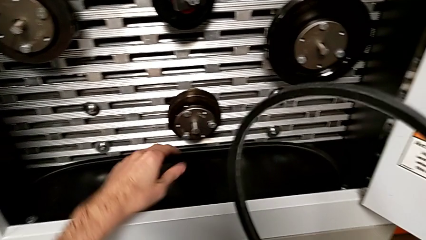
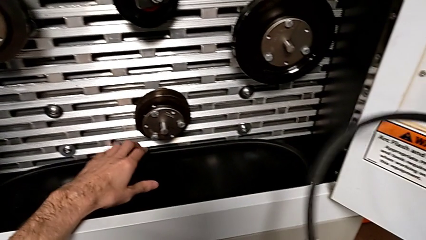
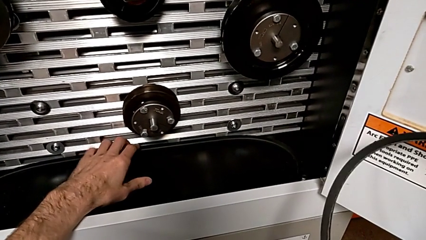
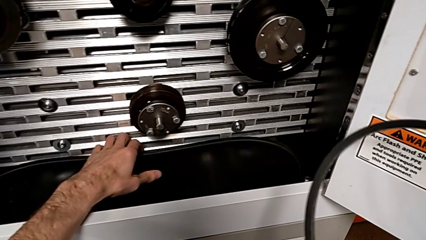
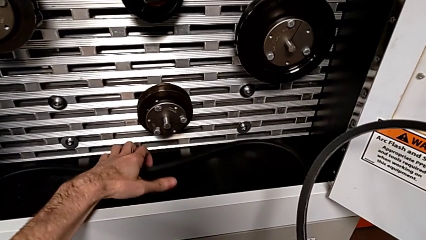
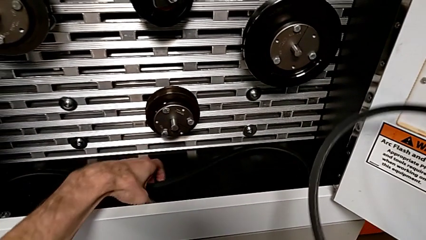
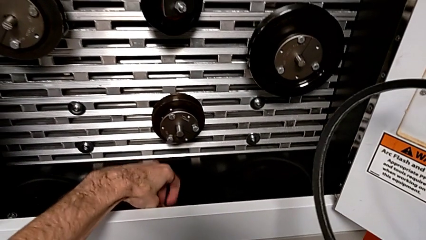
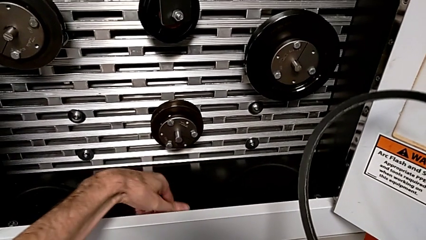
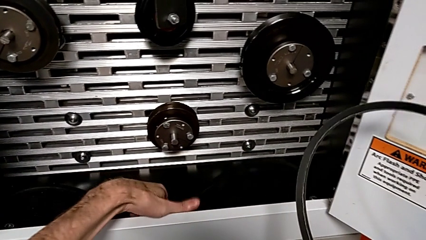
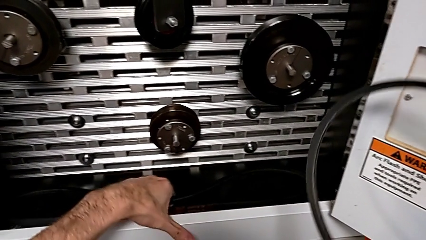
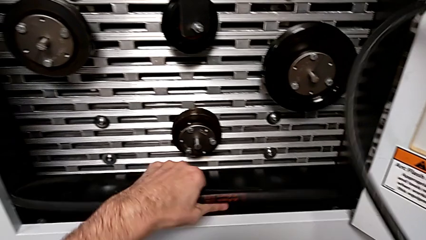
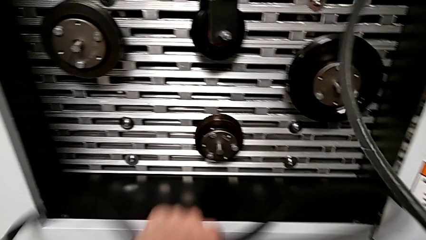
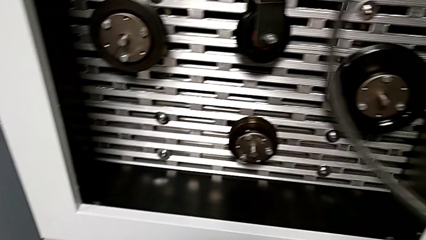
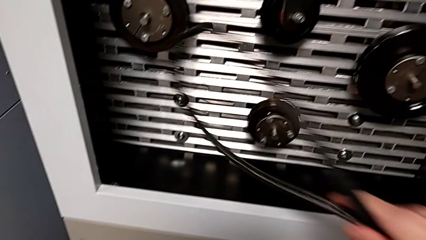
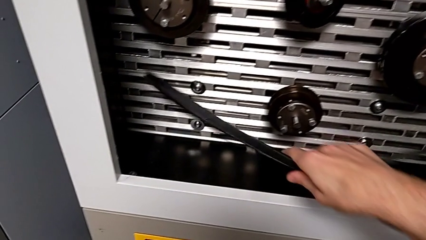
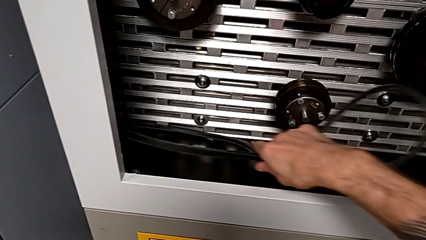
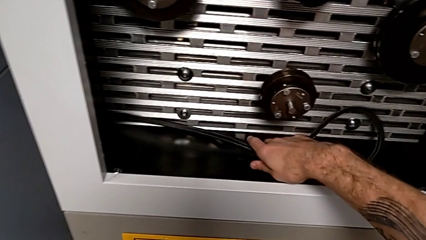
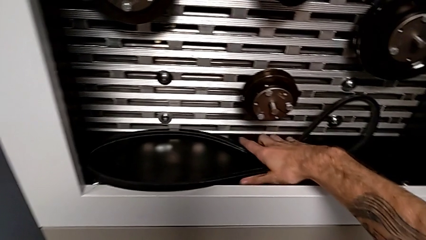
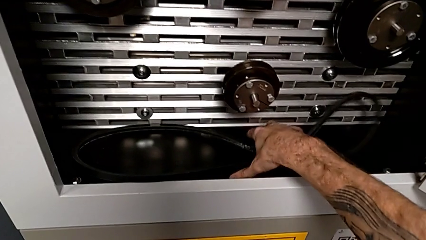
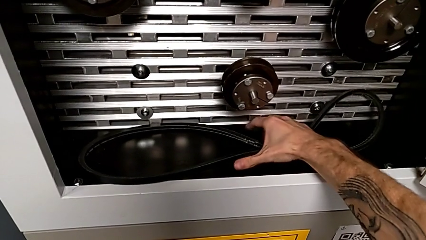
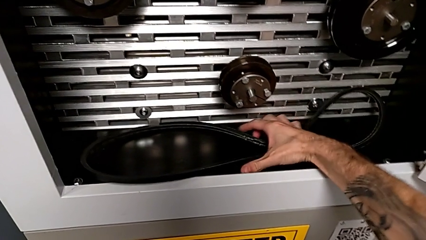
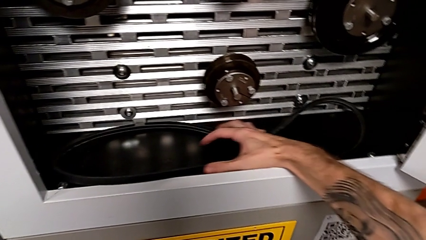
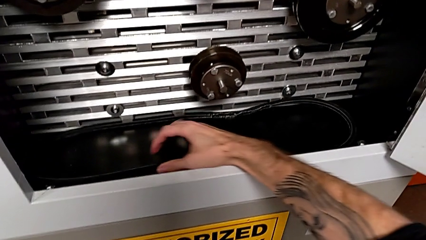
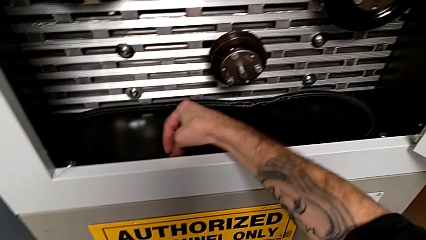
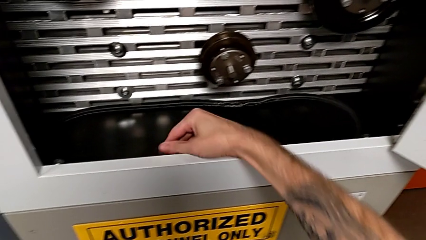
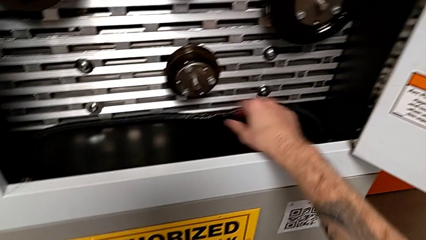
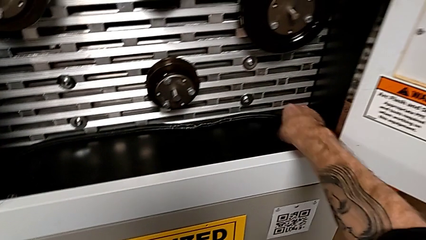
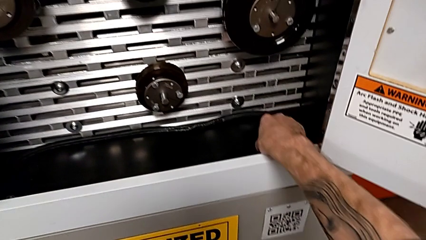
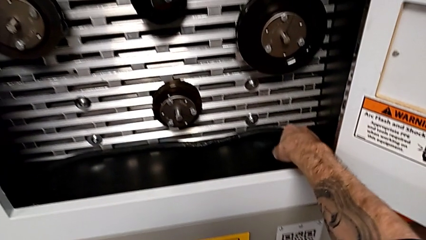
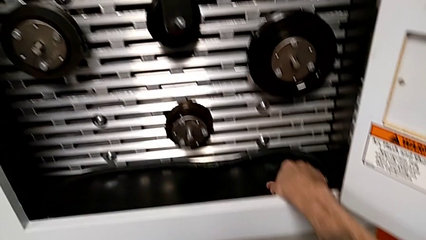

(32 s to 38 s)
The camera wearer discards the damaged belt. They grab the new belt, lift it and place the old belt.

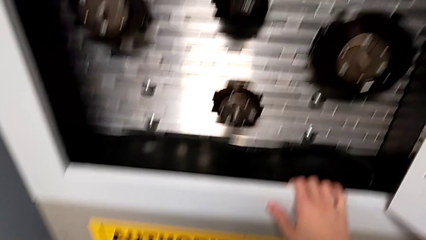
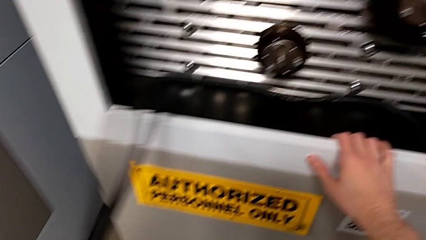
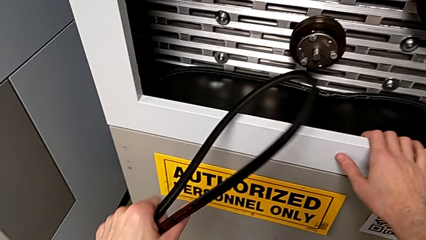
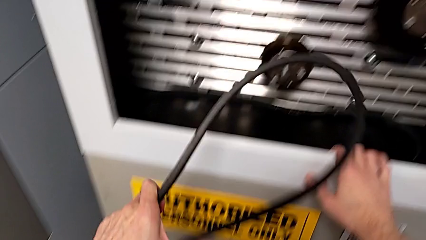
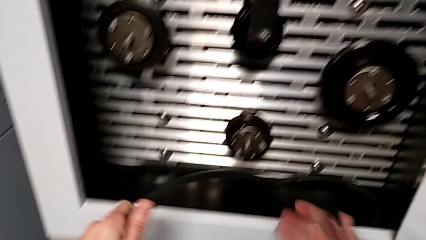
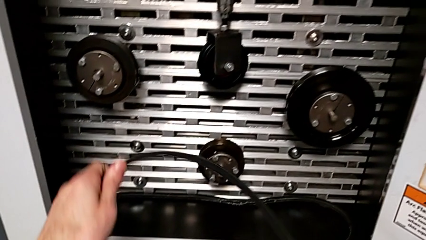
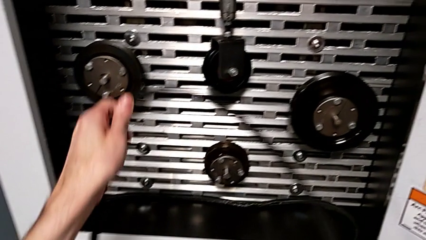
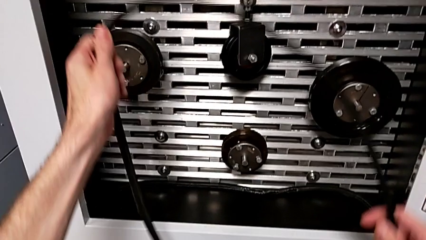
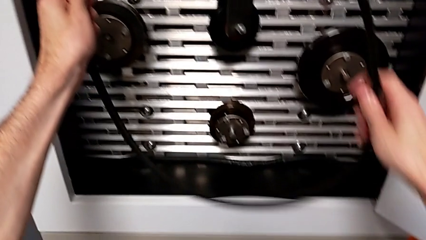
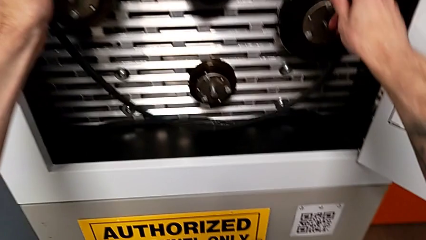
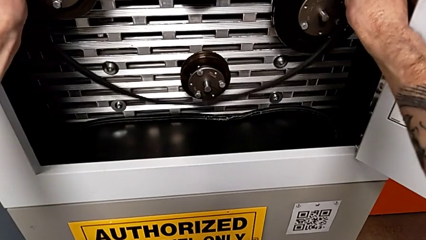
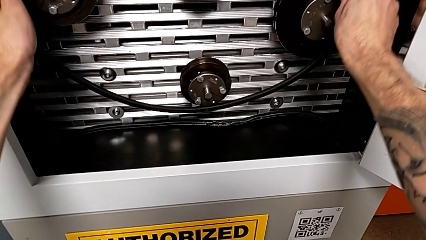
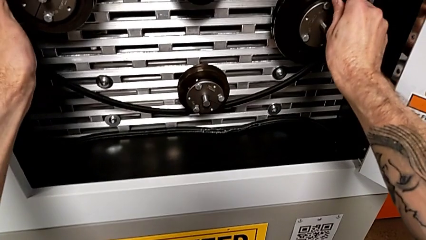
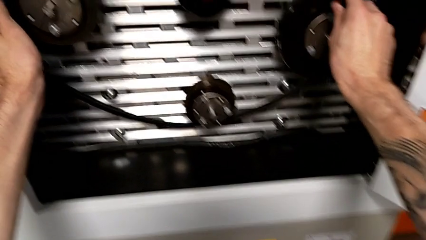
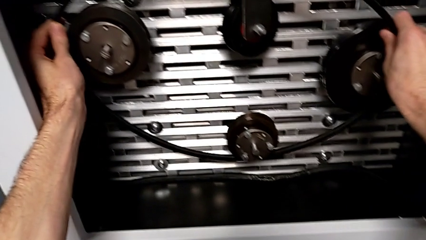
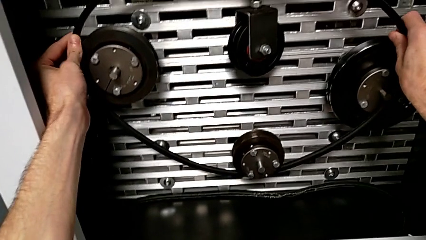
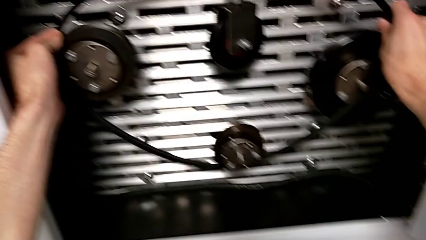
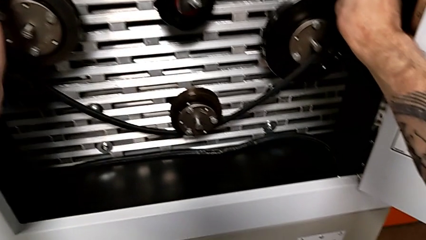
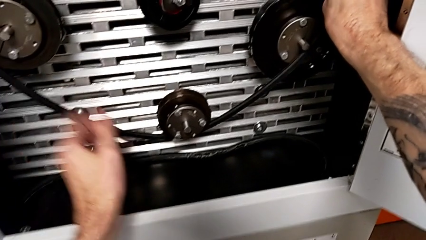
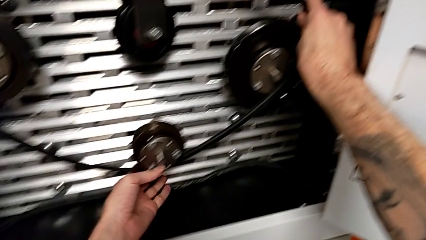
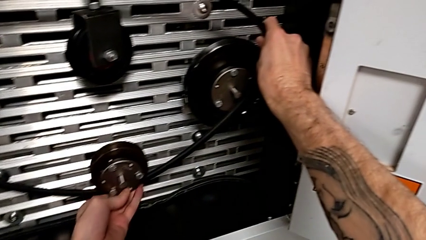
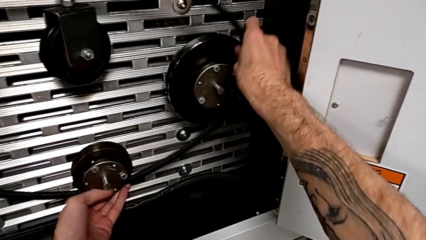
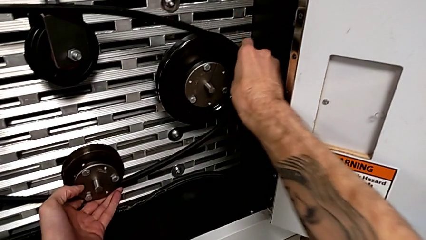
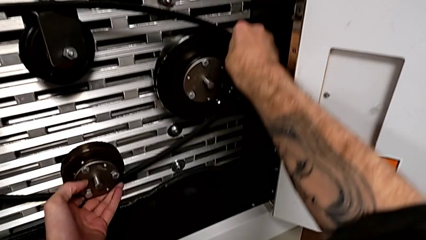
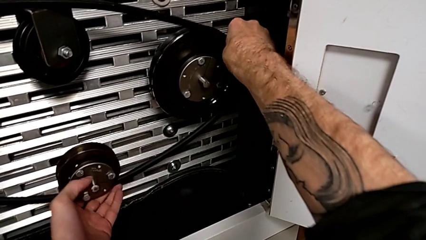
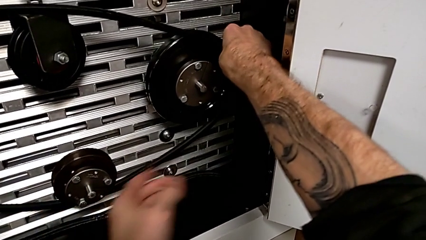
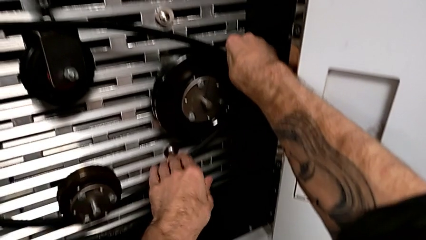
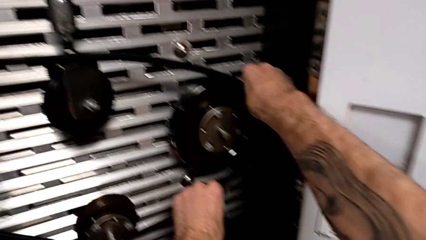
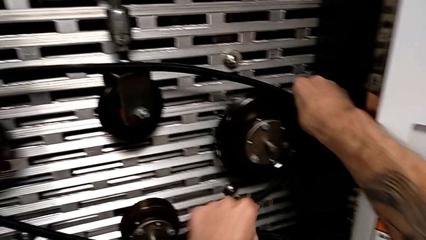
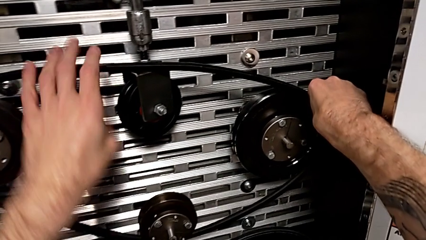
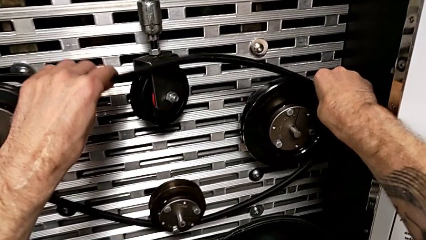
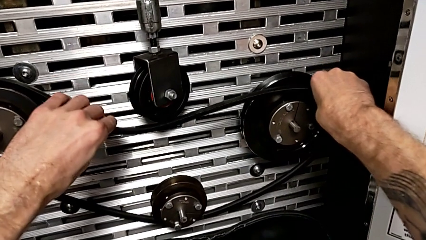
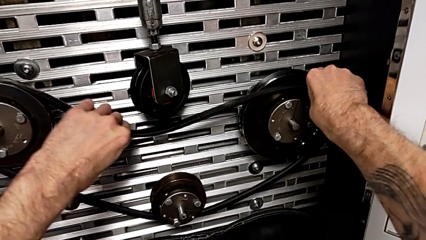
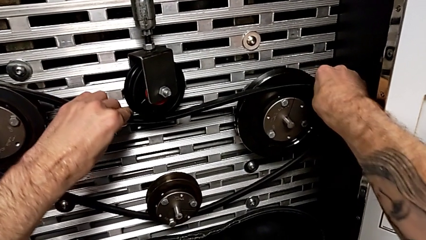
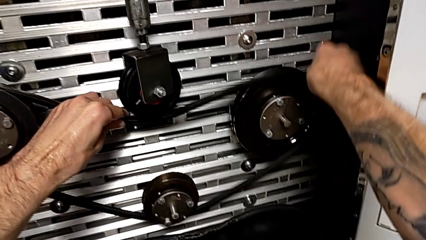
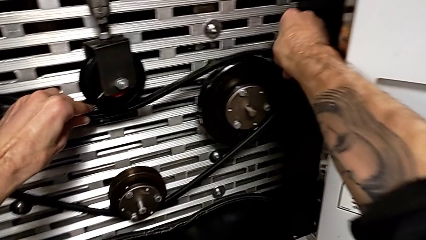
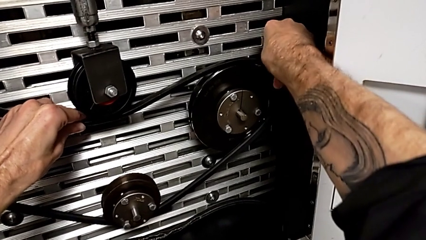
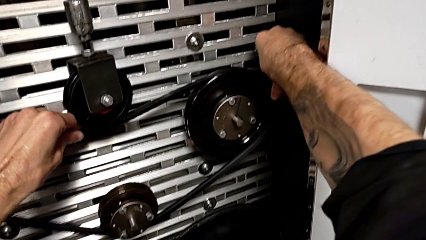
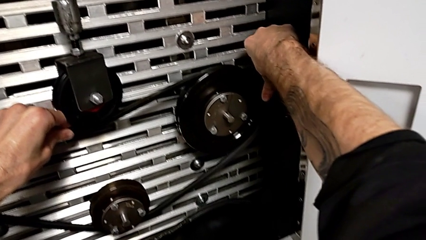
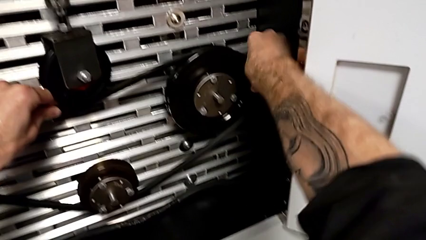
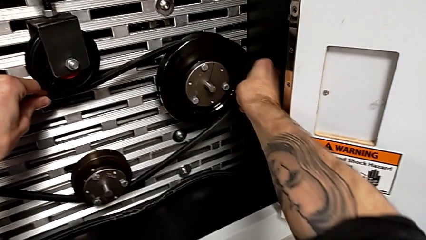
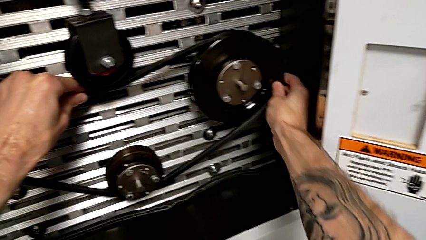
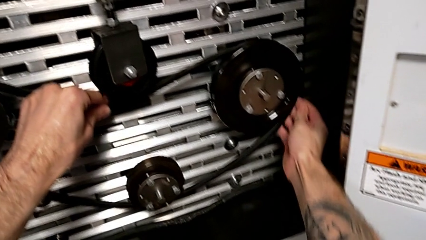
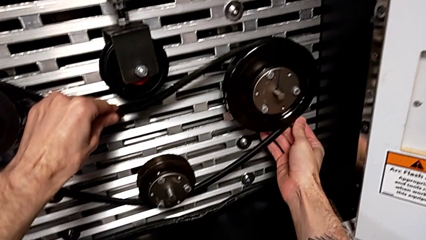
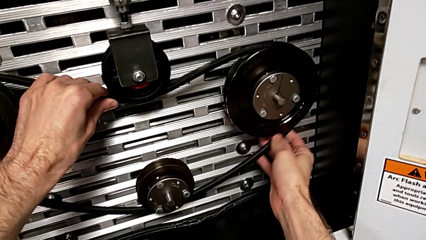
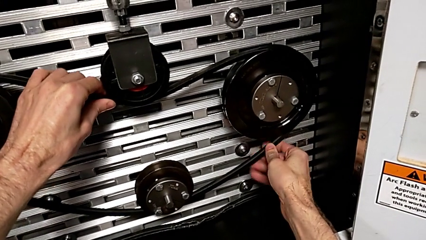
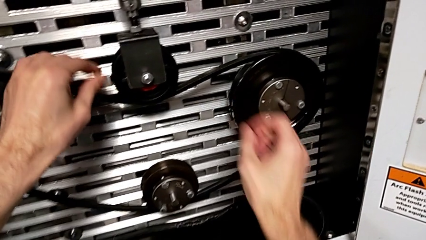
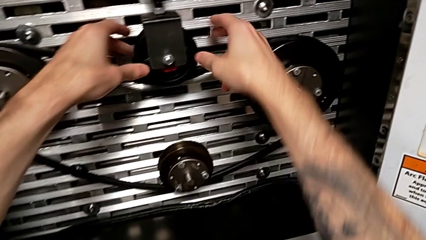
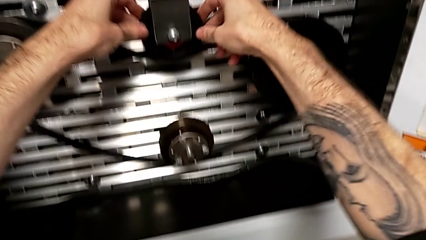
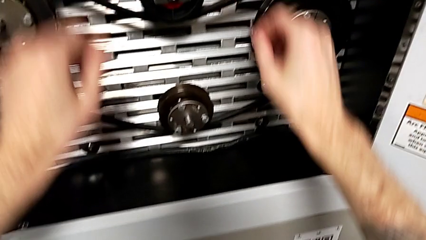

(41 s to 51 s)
The camera wearer installs a new belt. They lift the belt and assemble the new belt.

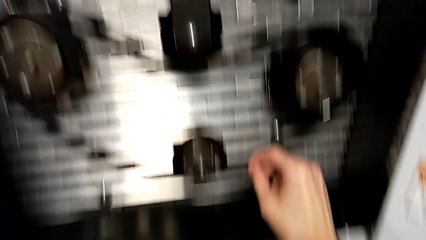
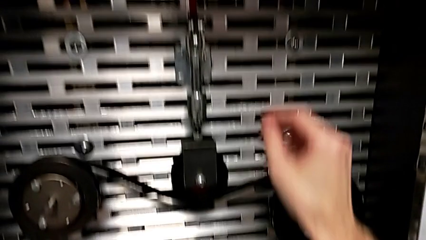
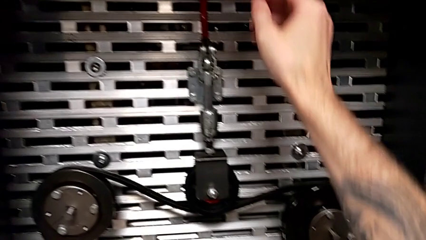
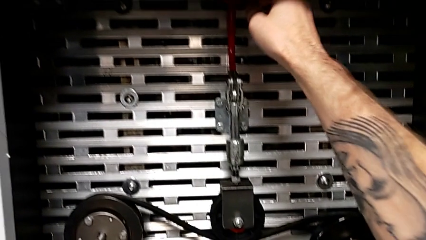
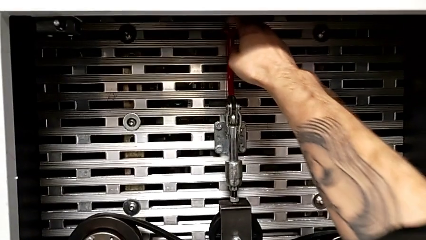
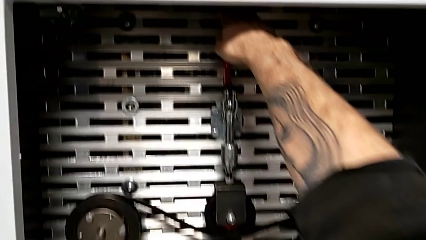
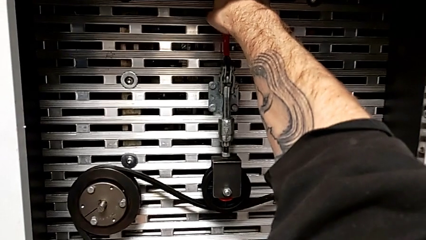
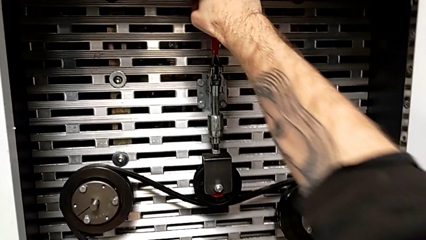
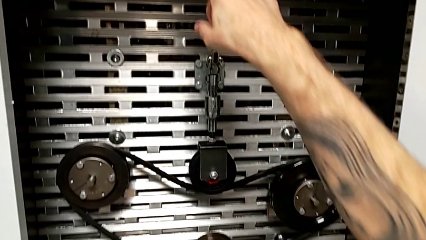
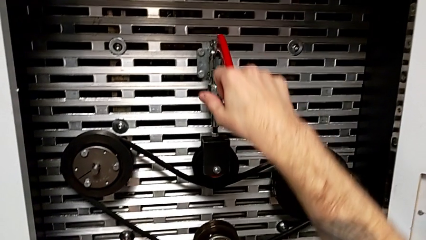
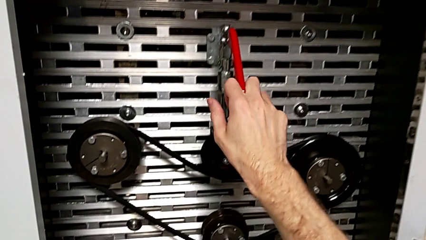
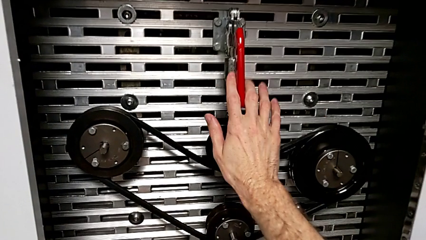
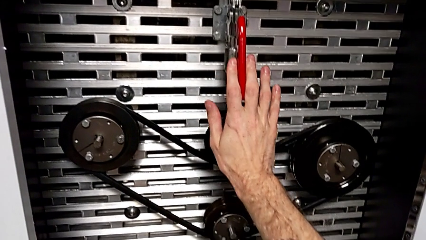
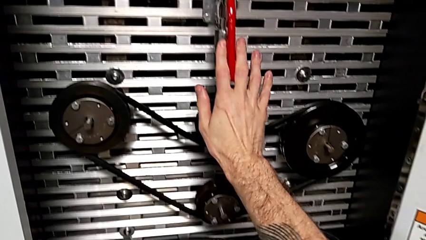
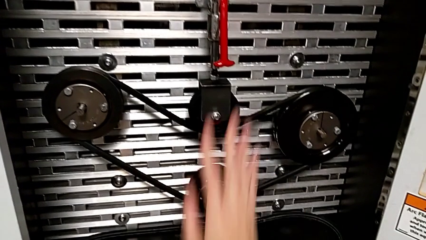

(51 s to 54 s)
The camera wearer pulls down the red lever. They grab the red lever and push it.
